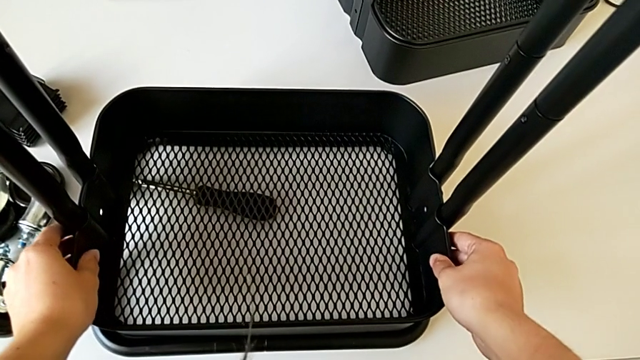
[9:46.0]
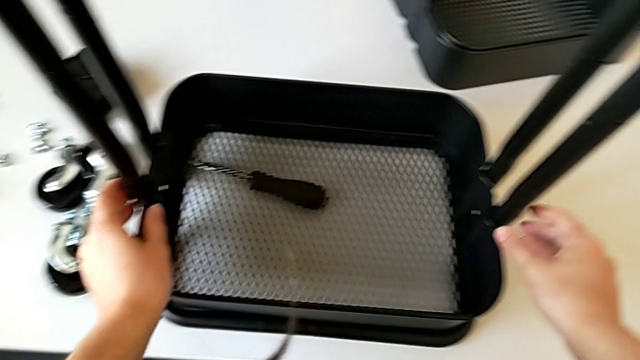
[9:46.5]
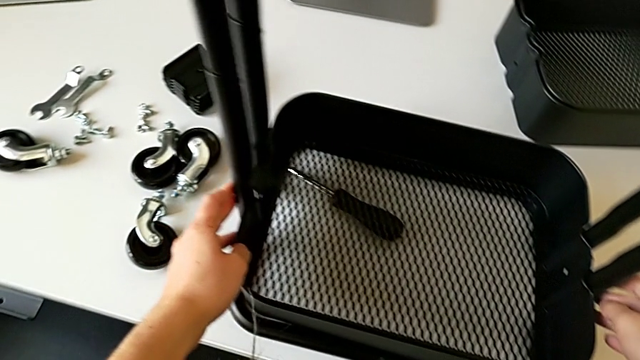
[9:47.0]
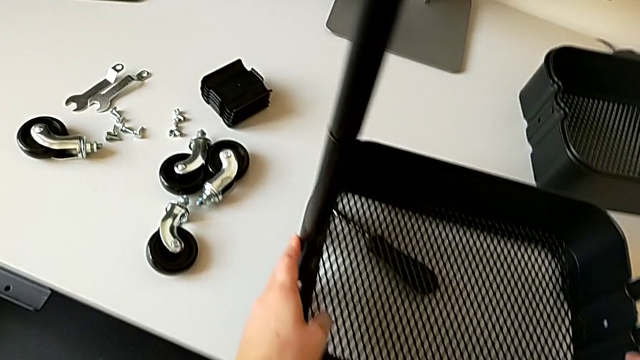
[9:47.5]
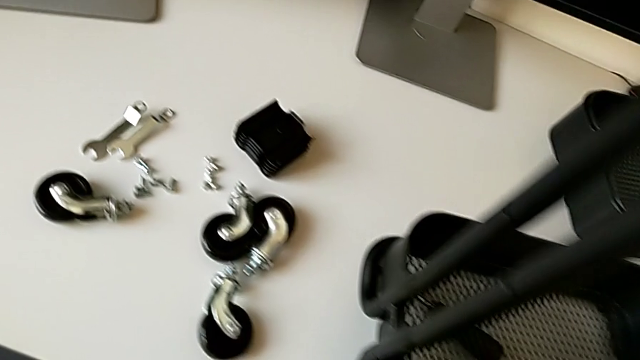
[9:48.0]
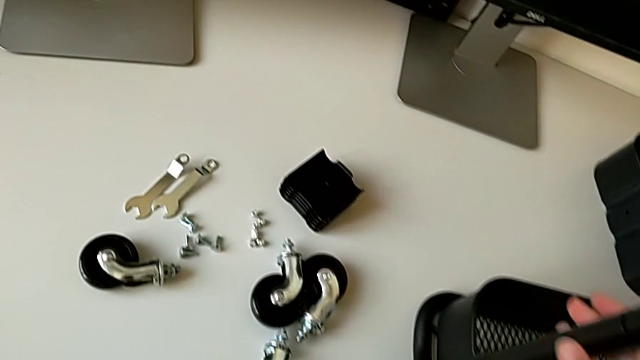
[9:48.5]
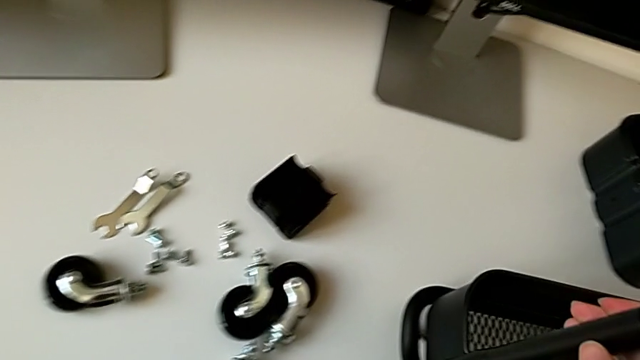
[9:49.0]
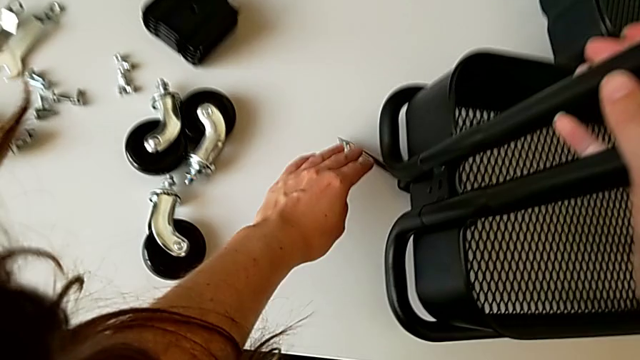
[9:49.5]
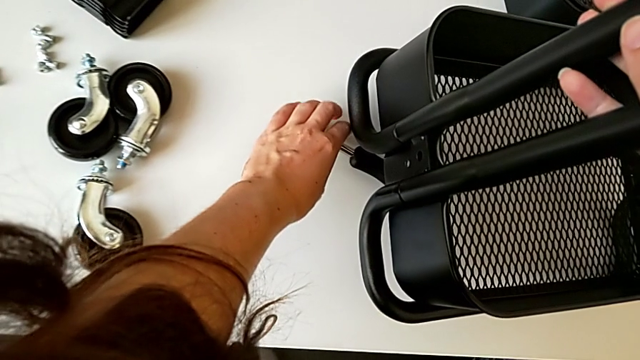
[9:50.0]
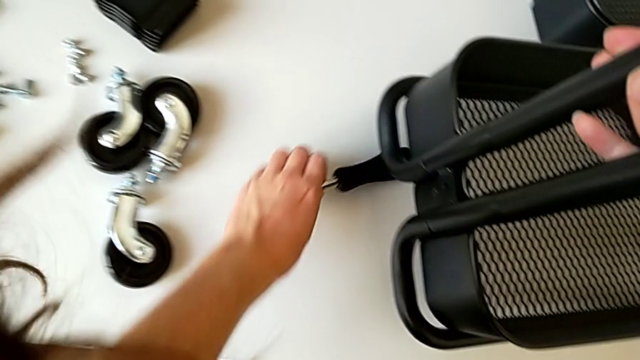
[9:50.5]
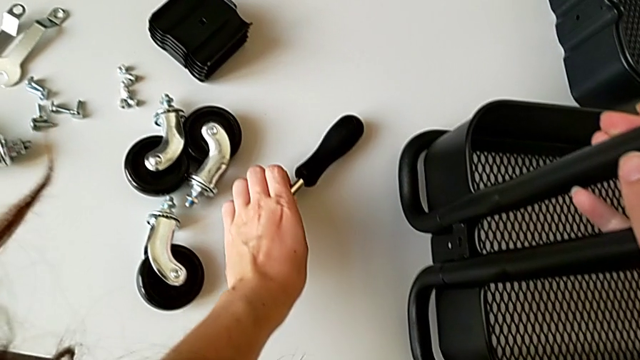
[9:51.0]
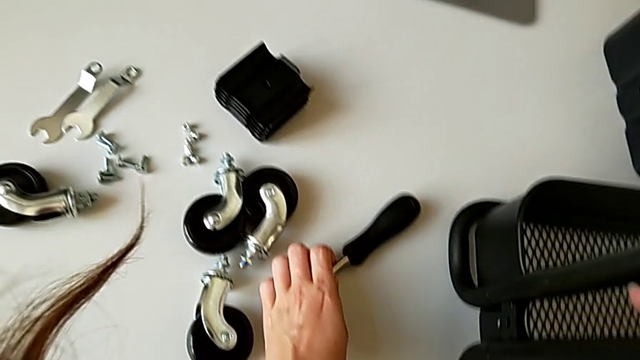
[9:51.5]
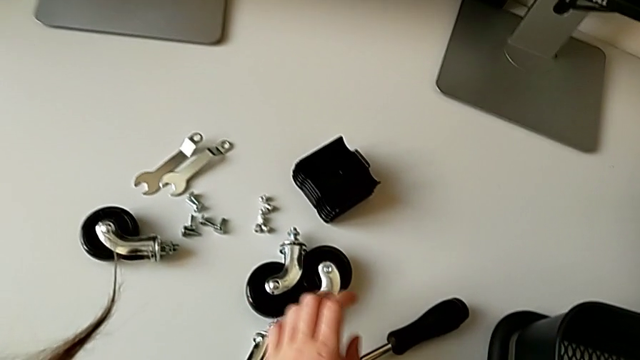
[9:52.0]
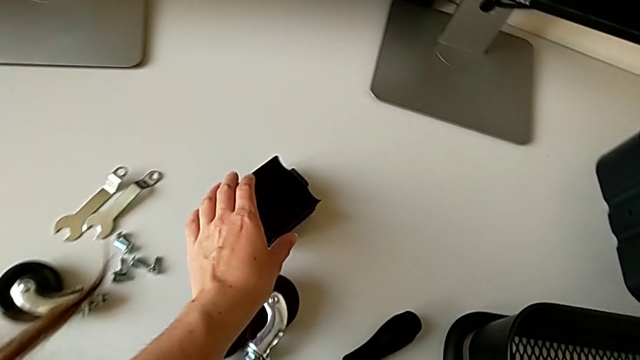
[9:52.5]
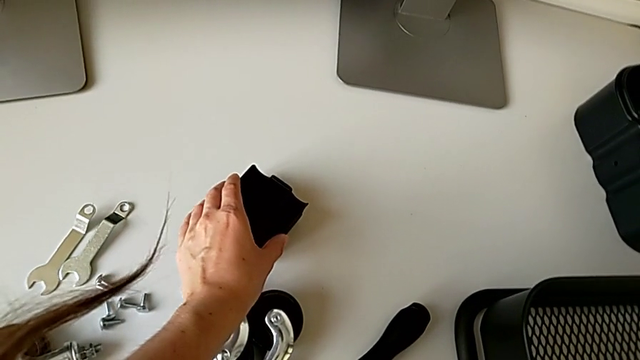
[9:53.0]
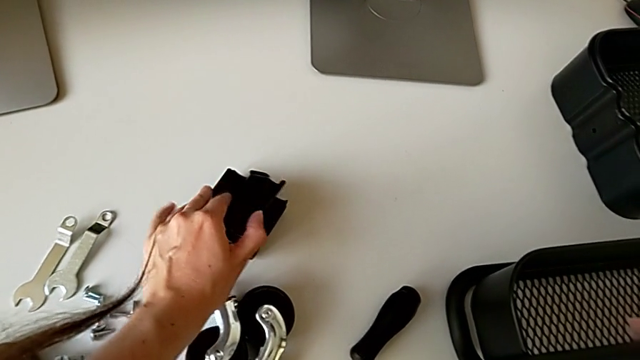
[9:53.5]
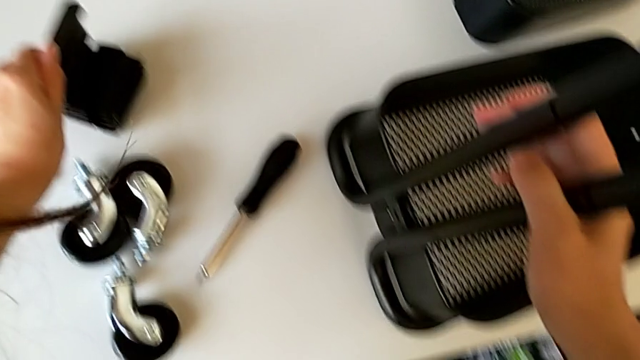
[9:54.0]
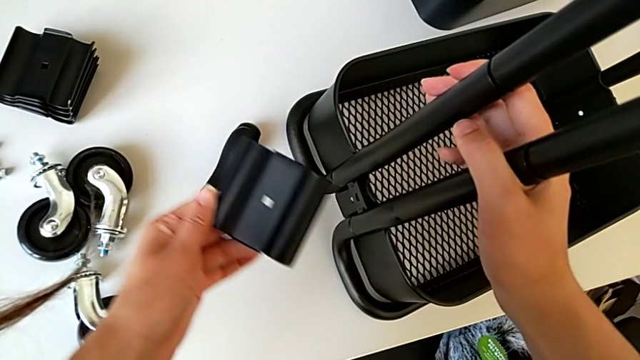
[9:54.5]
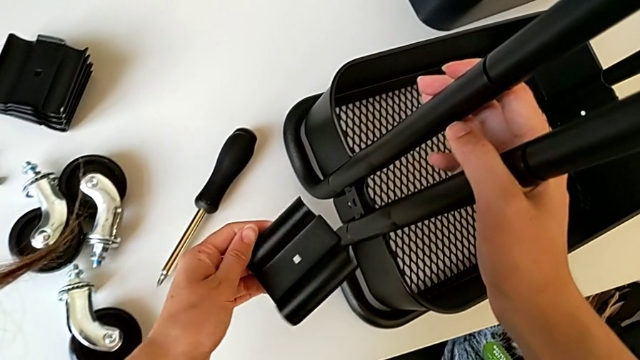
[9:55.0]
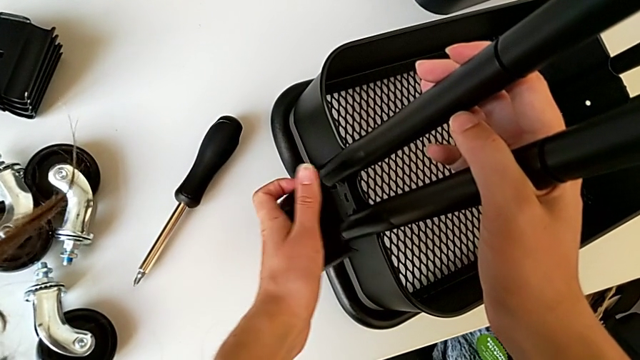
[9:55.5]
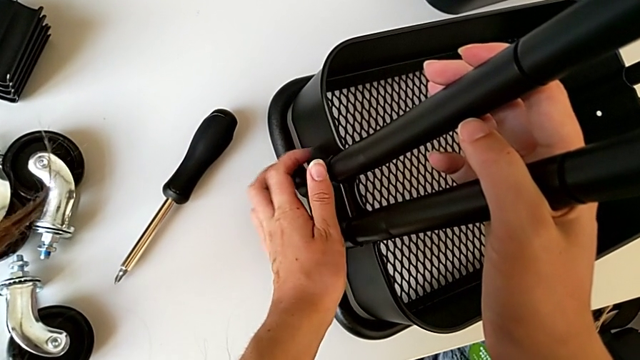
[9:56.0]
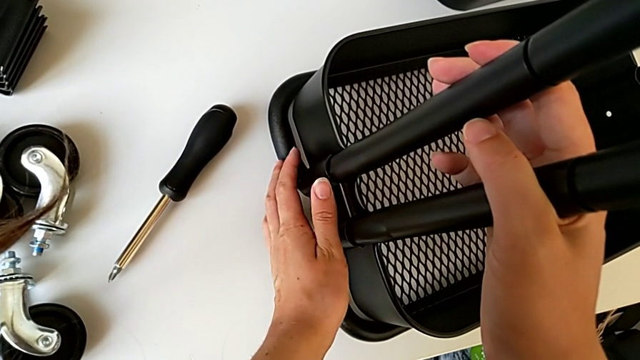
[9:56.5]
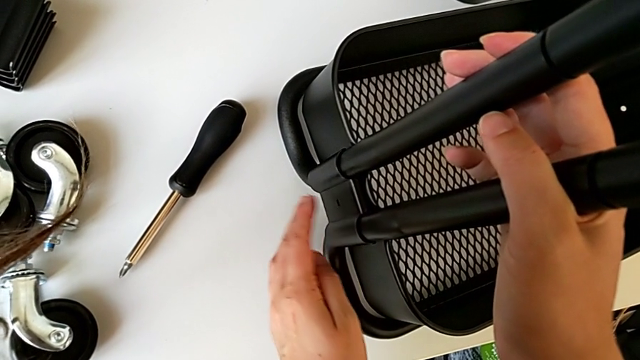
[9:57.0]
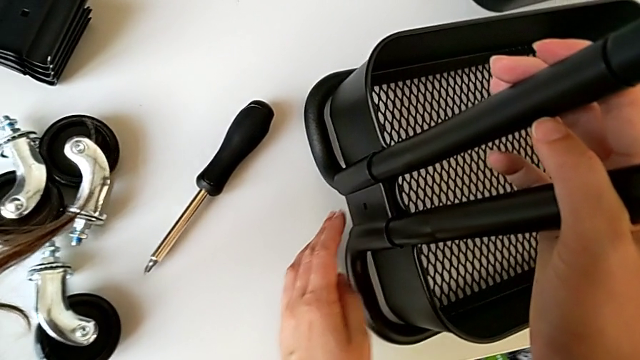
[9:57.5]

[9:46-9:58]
The camera wearer is assembling the bottom tray of the rolling cart. They grab the first bracket and align it.

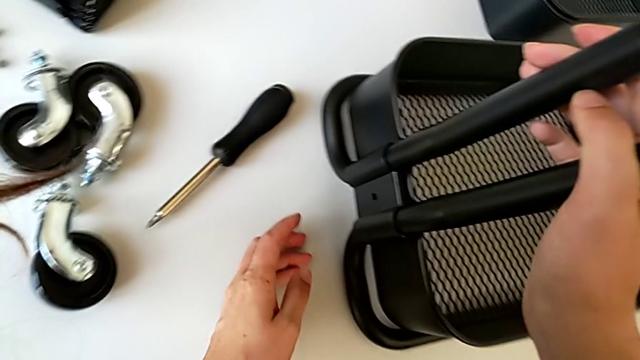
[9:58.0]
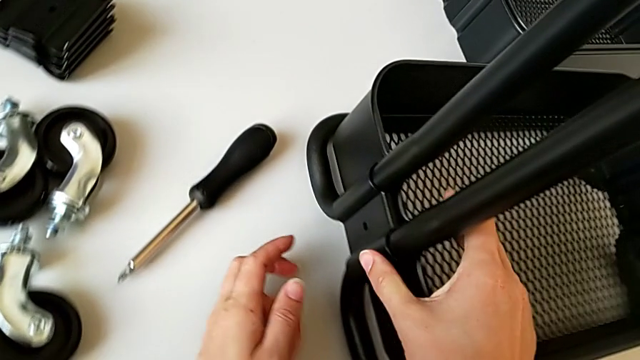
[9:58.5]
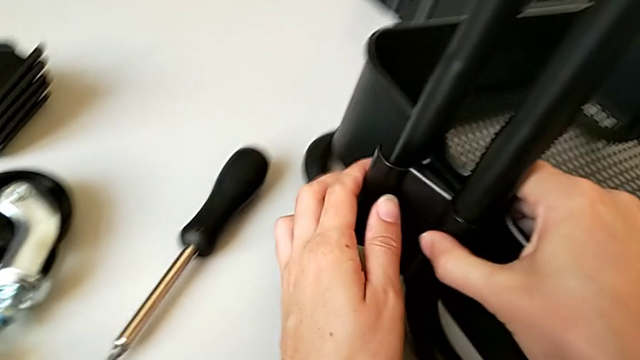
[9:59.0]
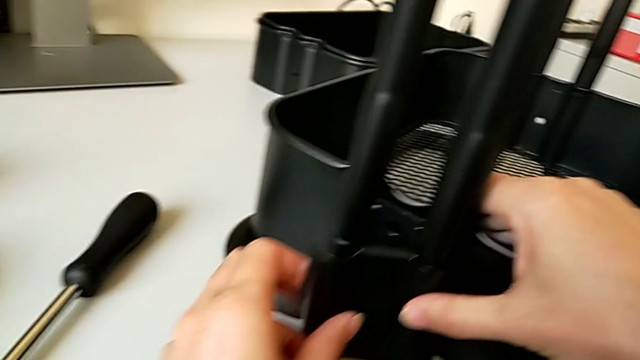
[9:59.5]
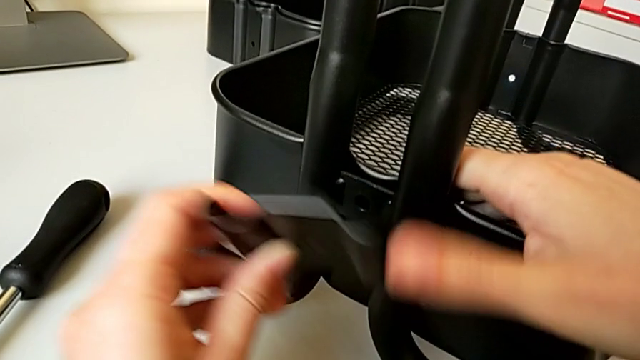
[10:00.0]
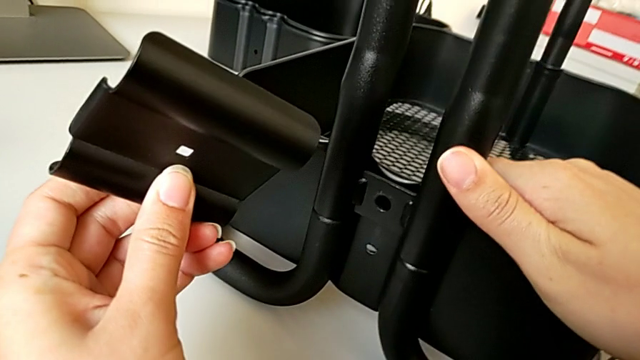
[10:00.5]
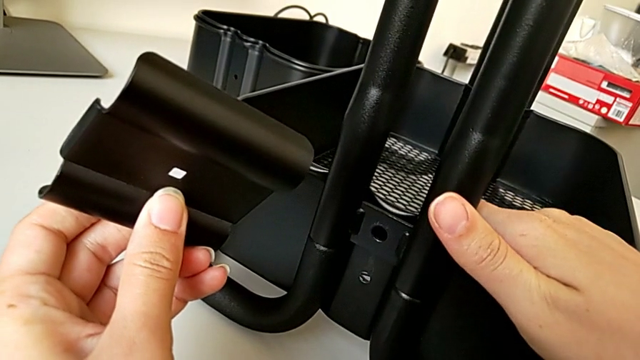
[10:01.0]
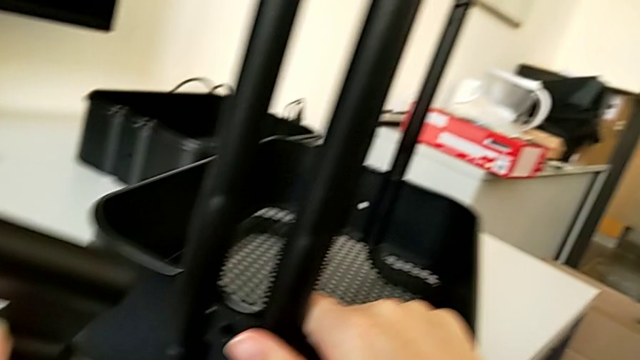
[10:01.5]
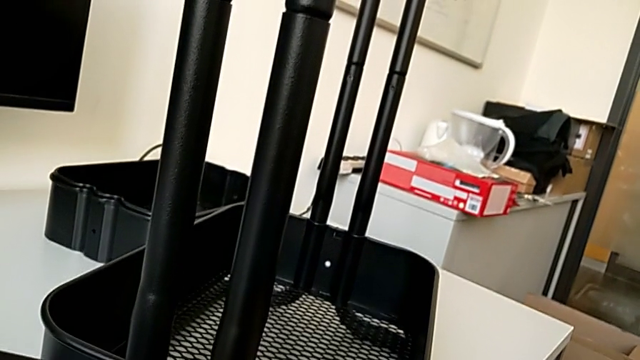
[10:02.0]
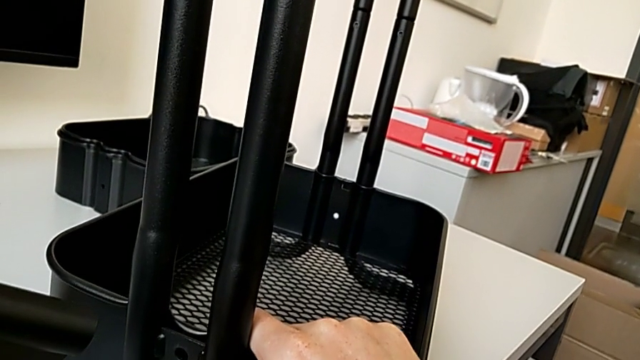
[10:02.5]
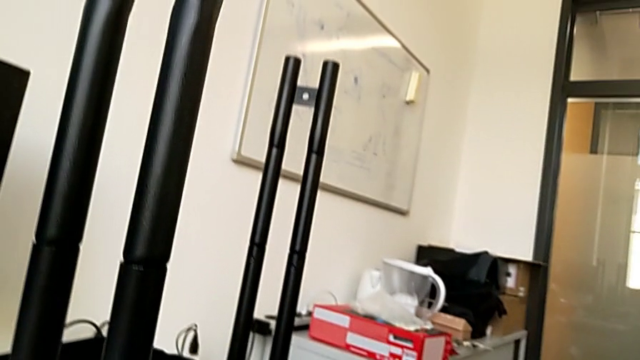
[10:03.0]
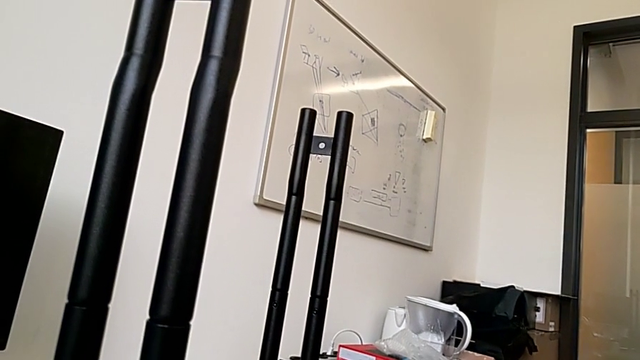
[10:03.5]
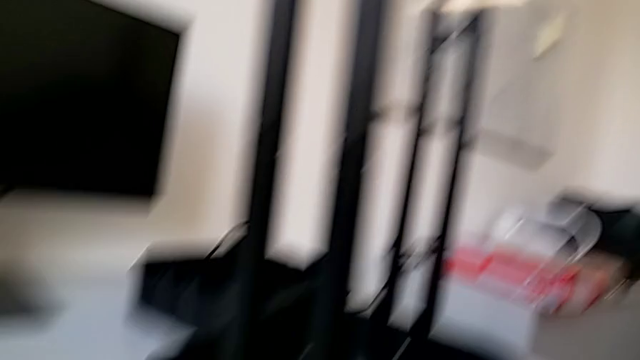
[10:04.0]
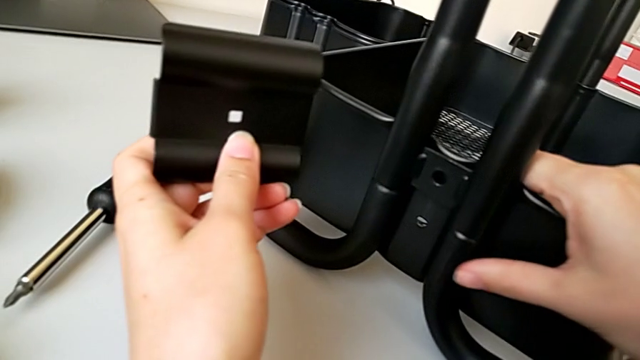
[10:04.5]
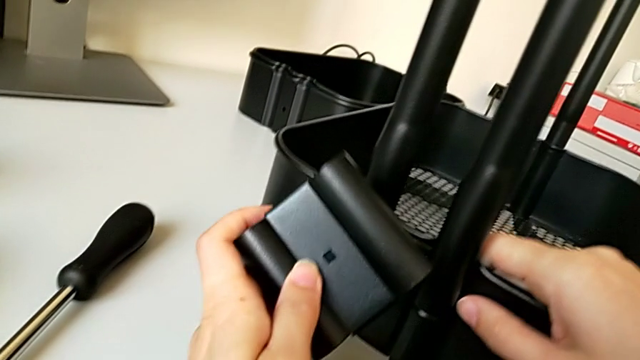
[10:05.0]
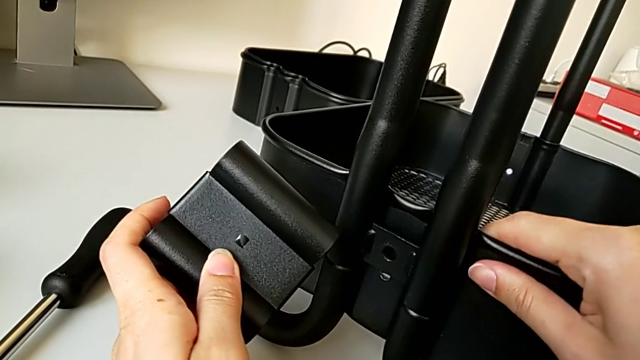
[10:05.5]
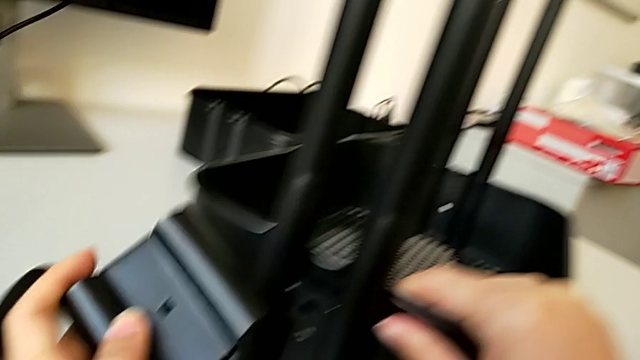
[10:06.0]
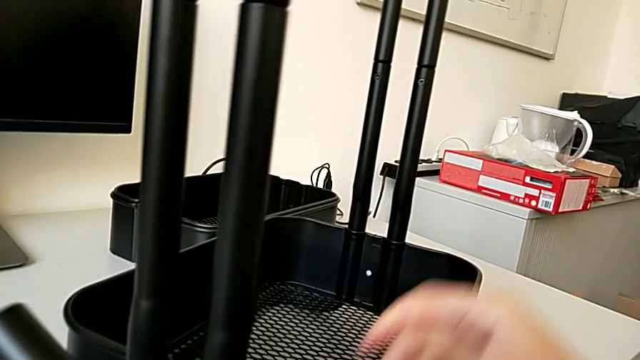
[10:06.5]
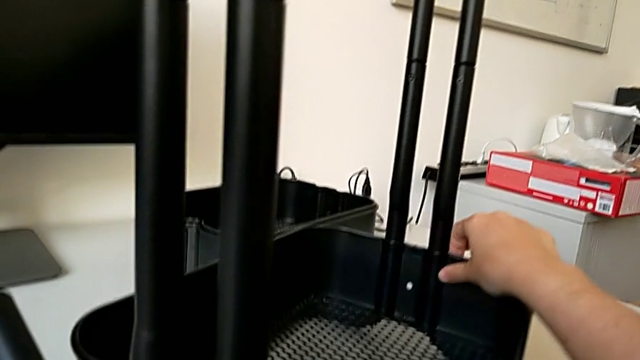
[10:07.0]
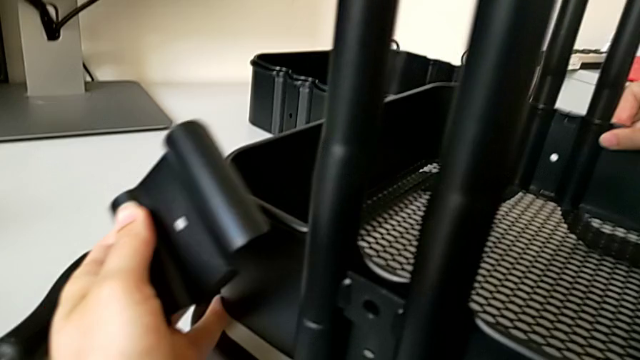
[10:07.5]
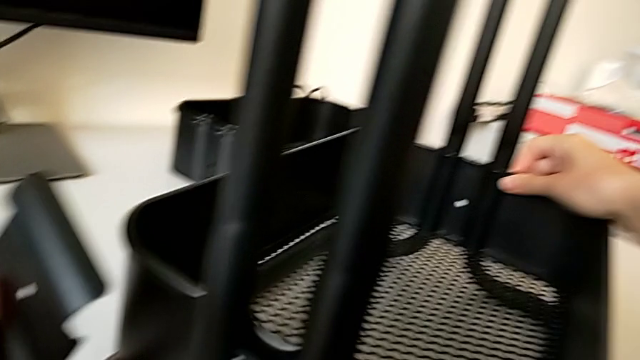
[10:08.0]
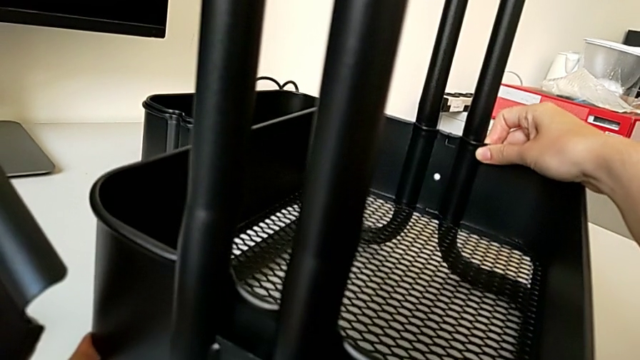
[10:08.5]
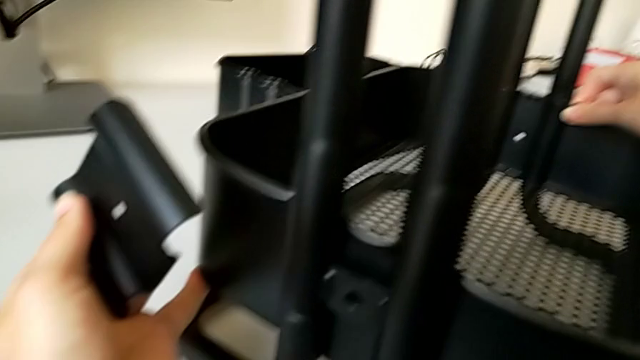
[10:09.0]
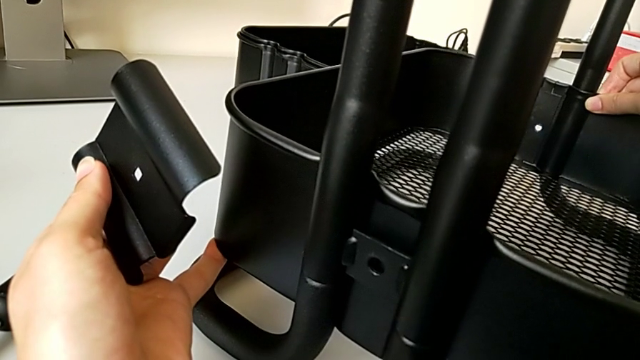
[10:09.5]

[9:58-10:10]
The camera wearer is assembling the bottom tray of the rolling cart. They align the first bracket.
